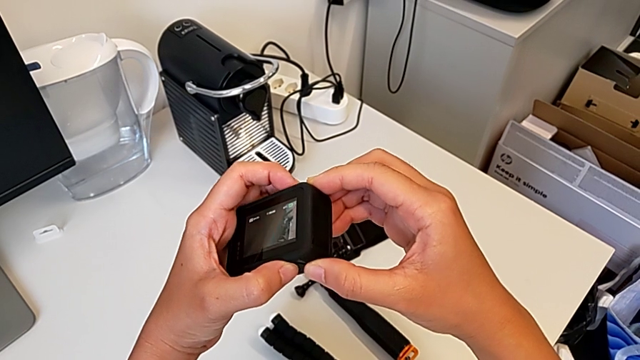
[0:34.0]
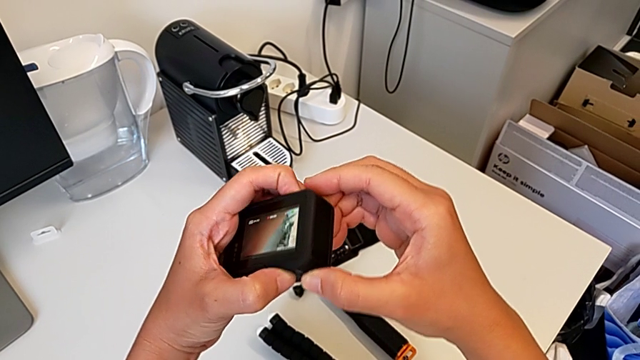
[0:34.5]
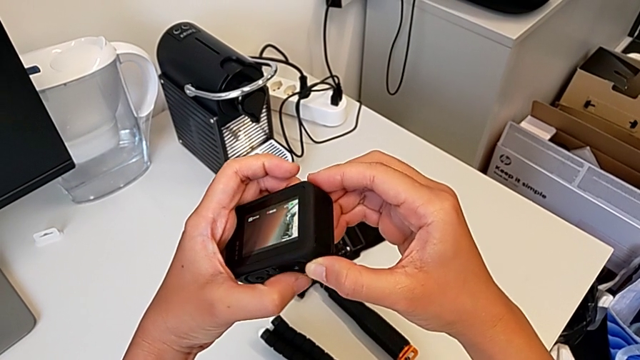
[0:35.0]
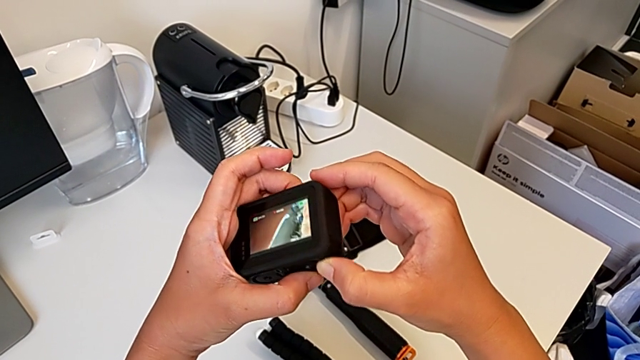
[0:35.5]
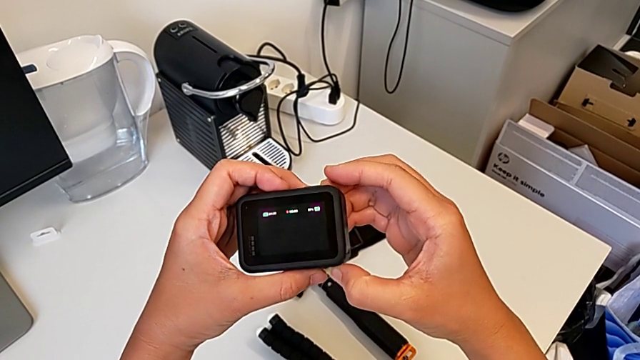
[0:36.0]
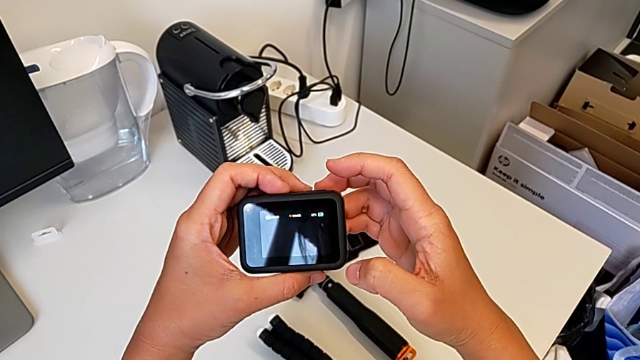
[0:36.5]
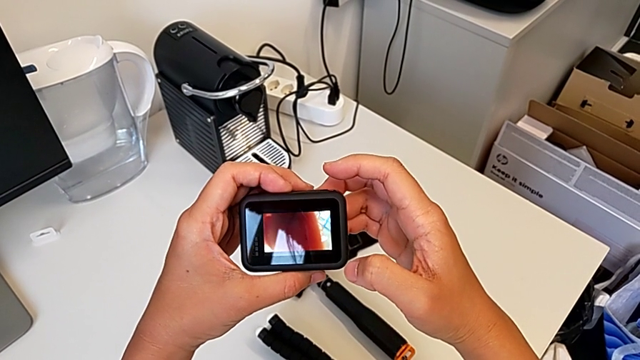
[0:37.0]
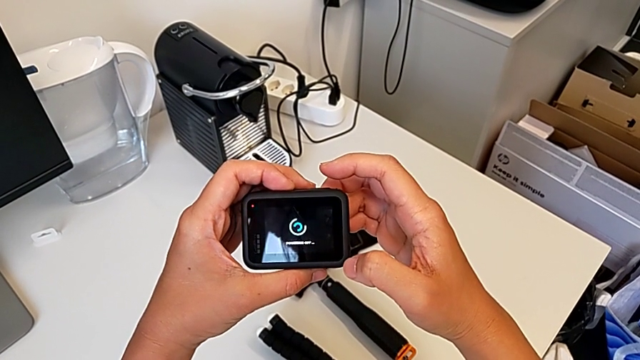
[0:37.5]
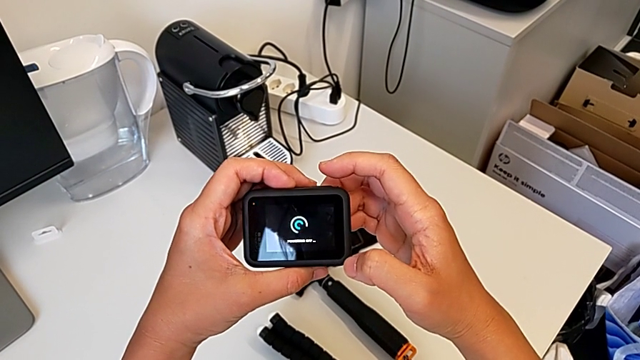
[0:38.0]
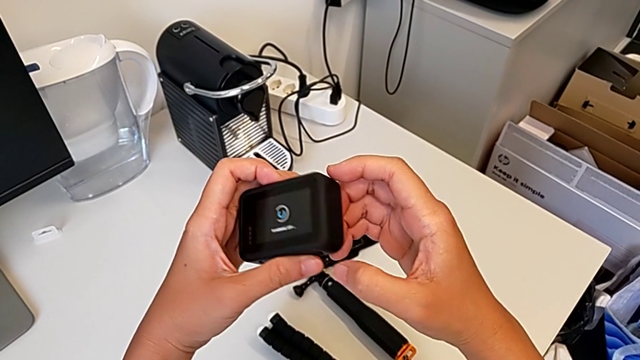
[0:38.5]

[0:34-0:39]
The camera wearer is turning off their GoPro. They wrongly turn on the button, turning on the GoPro, and turn off the GoPro.

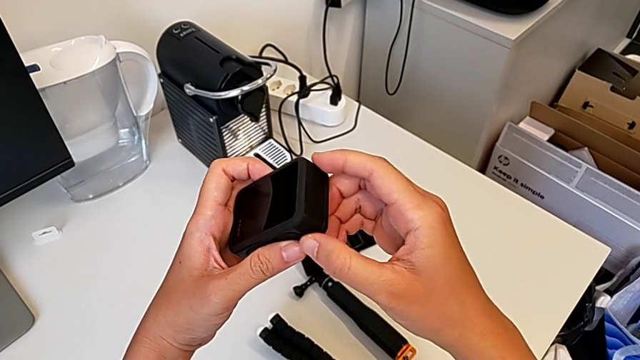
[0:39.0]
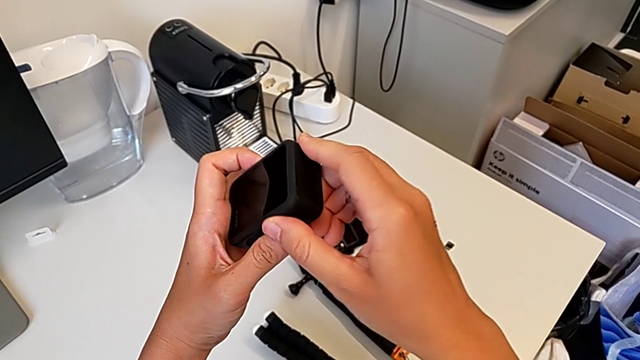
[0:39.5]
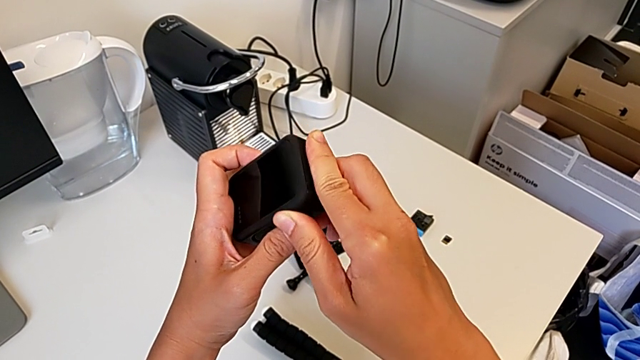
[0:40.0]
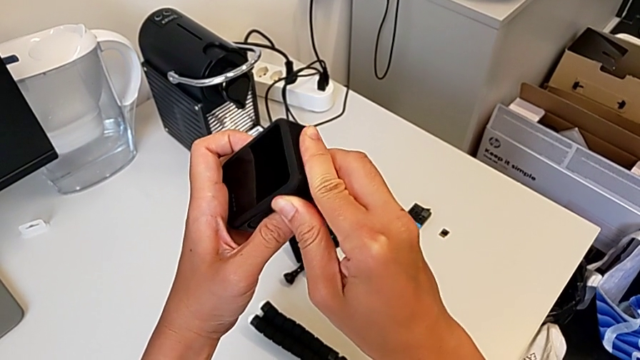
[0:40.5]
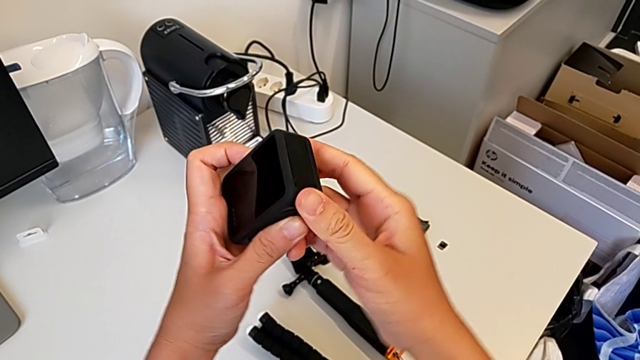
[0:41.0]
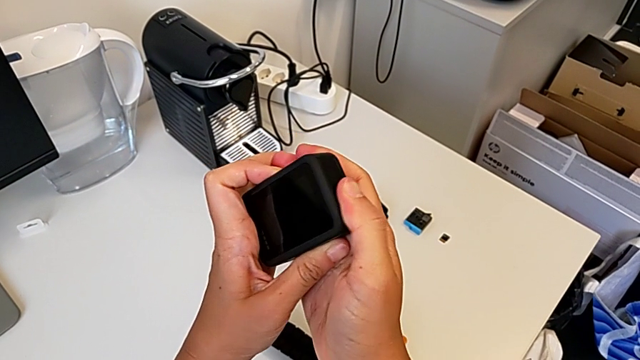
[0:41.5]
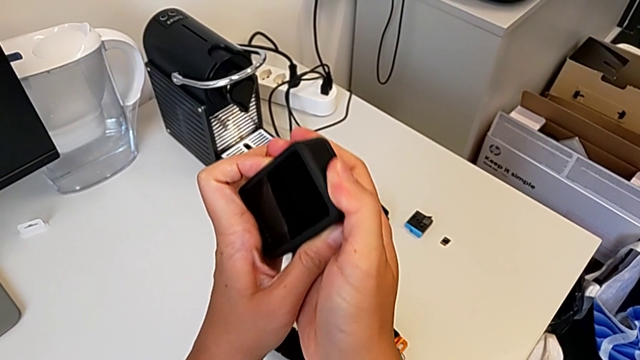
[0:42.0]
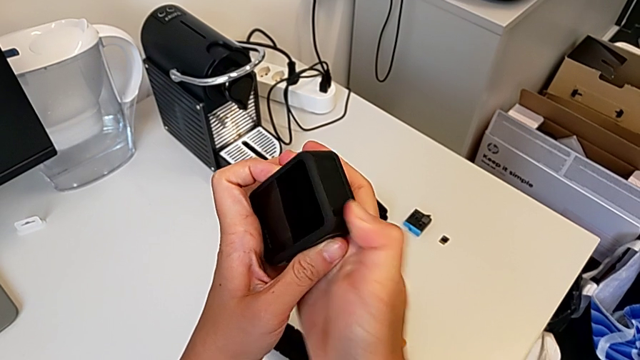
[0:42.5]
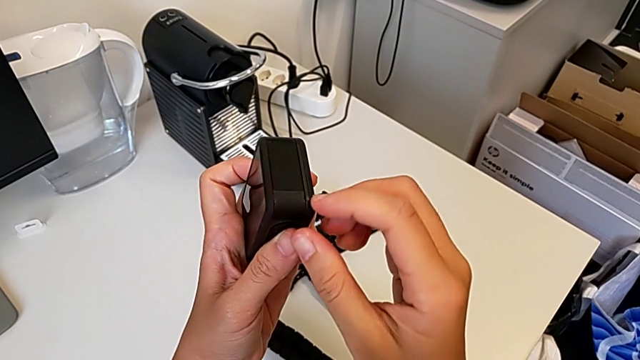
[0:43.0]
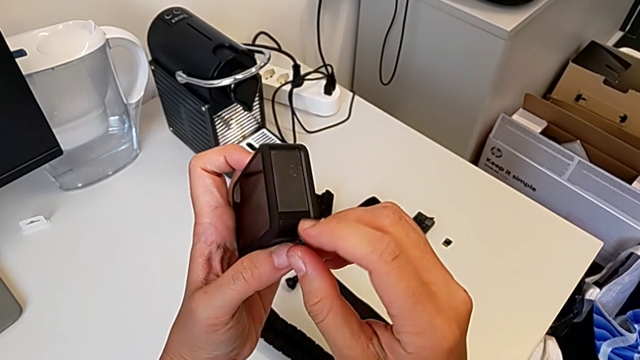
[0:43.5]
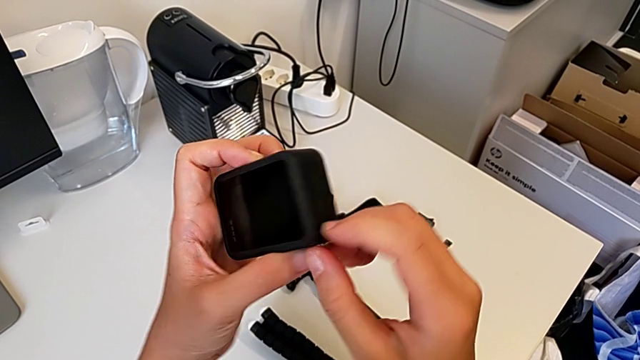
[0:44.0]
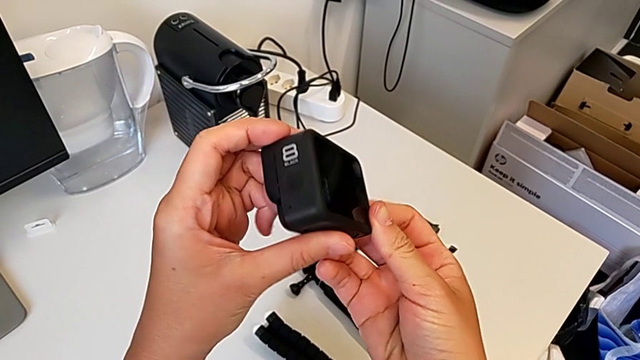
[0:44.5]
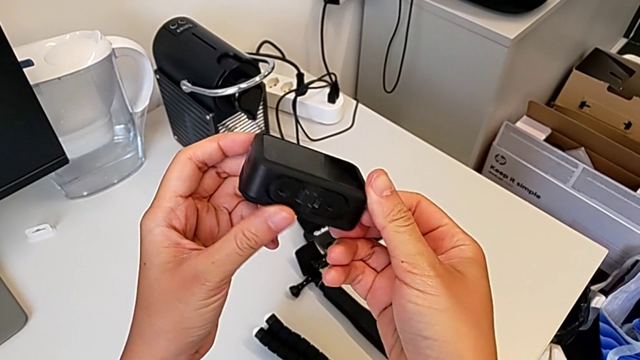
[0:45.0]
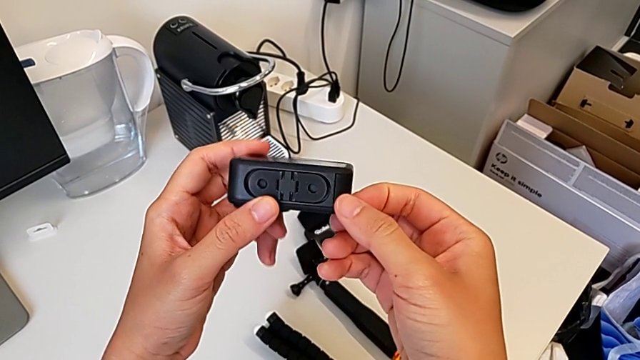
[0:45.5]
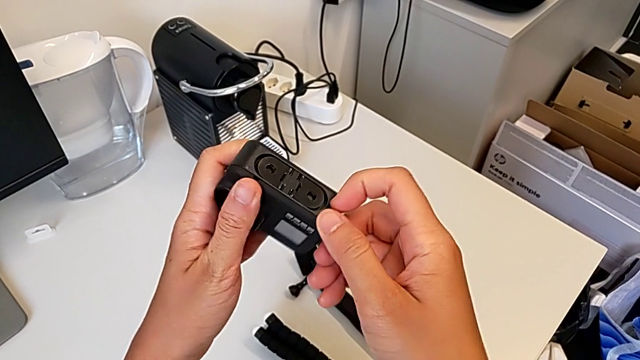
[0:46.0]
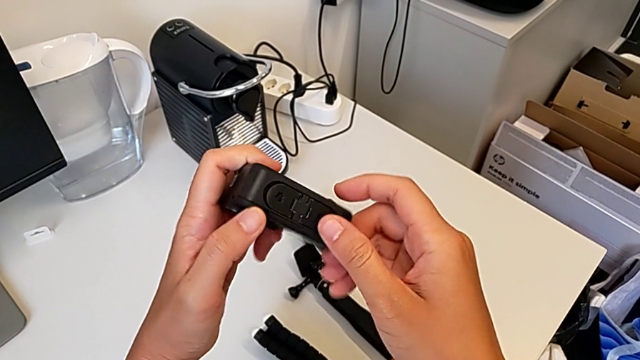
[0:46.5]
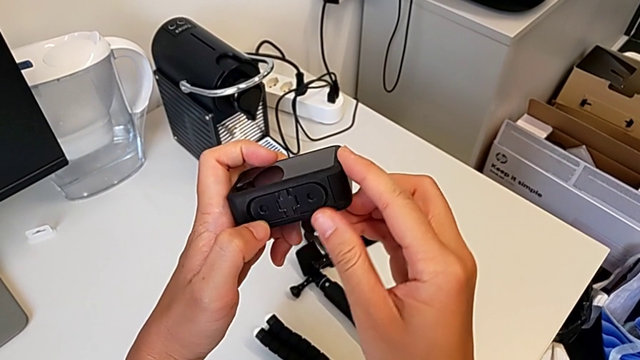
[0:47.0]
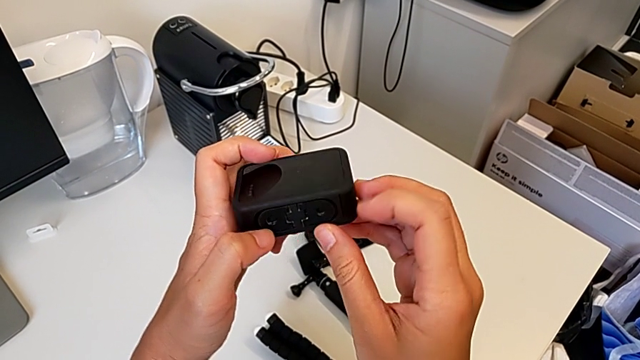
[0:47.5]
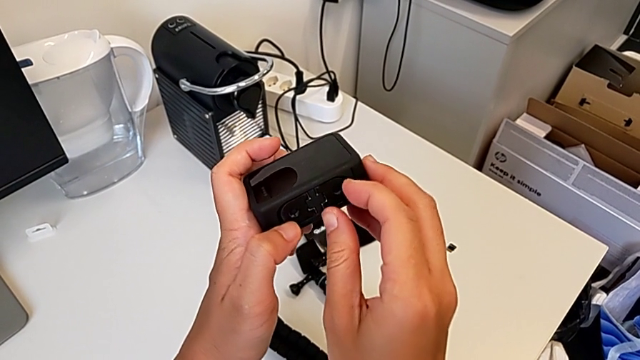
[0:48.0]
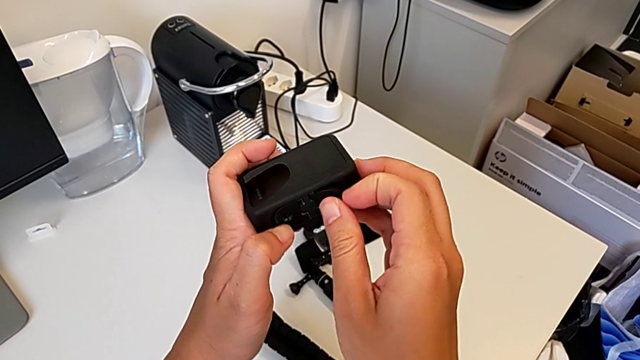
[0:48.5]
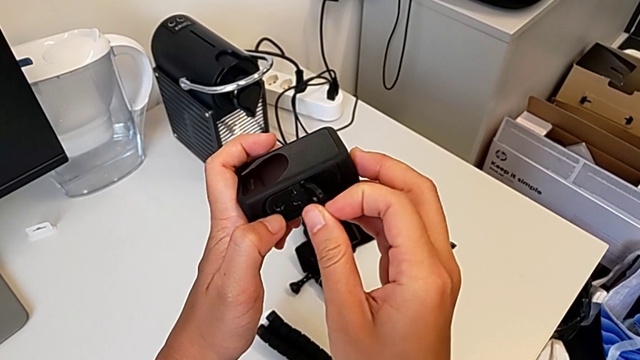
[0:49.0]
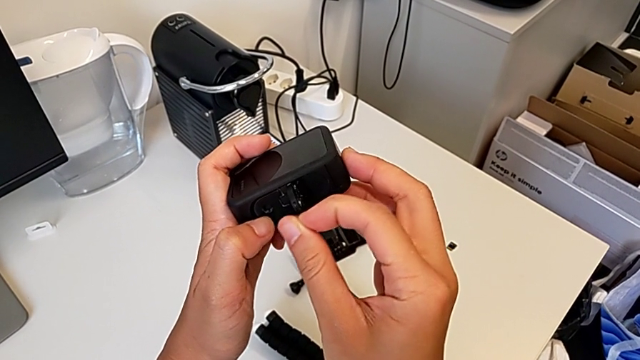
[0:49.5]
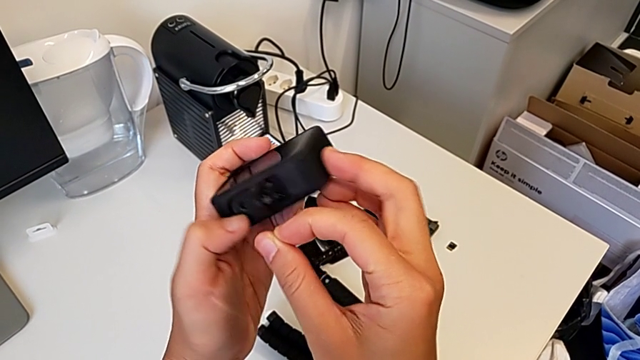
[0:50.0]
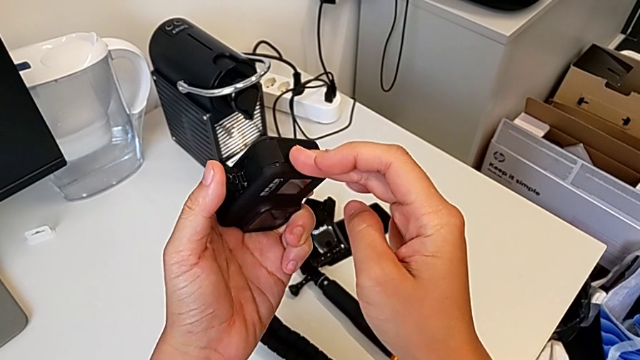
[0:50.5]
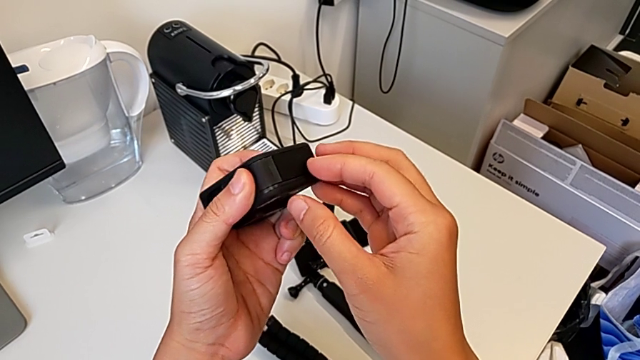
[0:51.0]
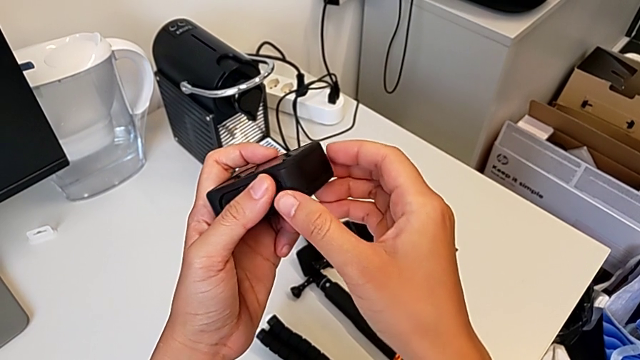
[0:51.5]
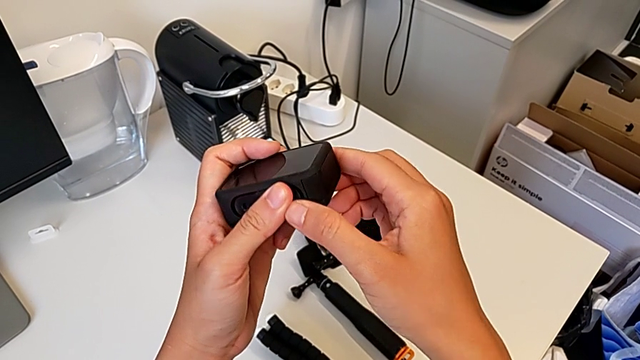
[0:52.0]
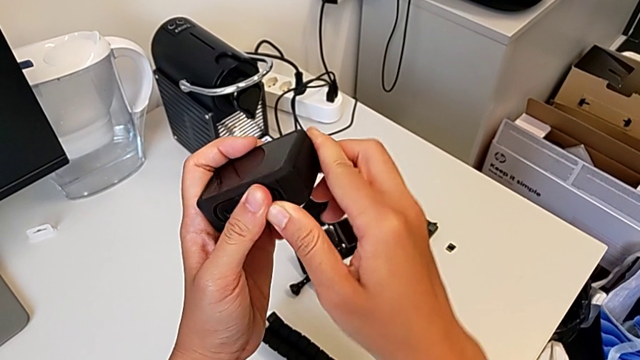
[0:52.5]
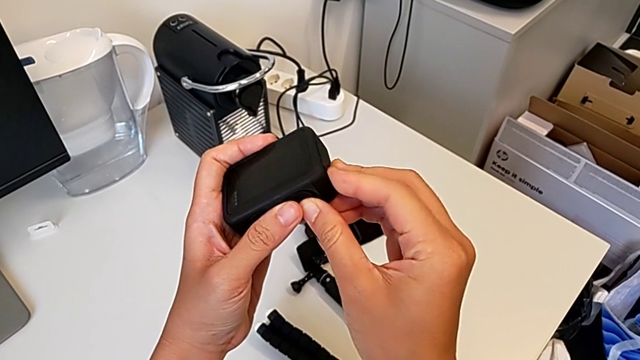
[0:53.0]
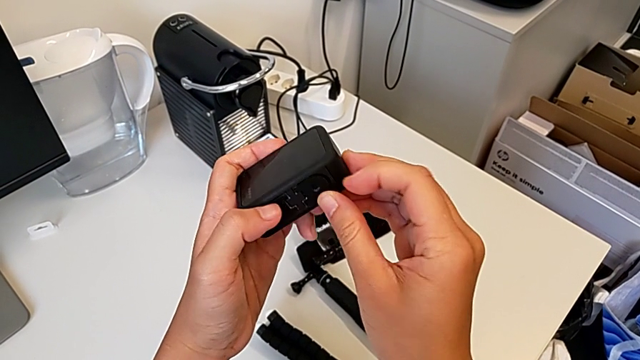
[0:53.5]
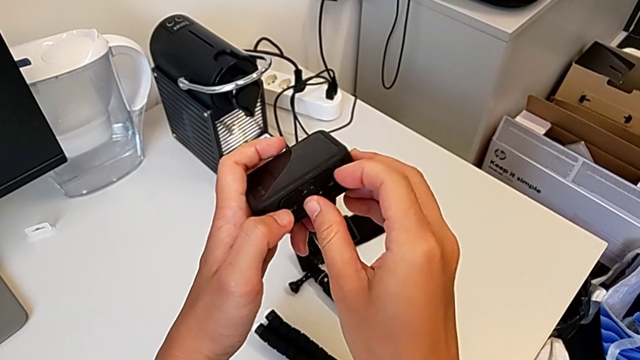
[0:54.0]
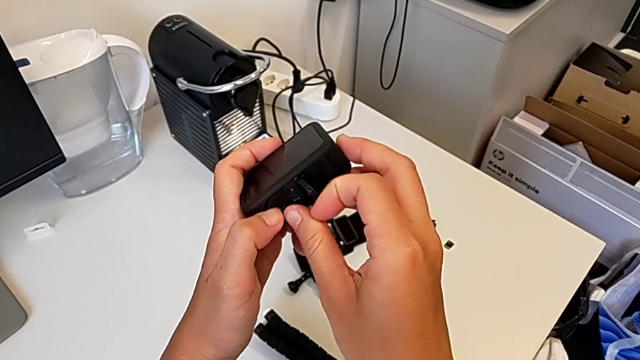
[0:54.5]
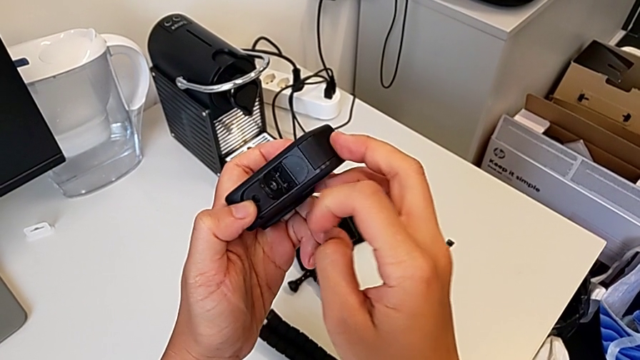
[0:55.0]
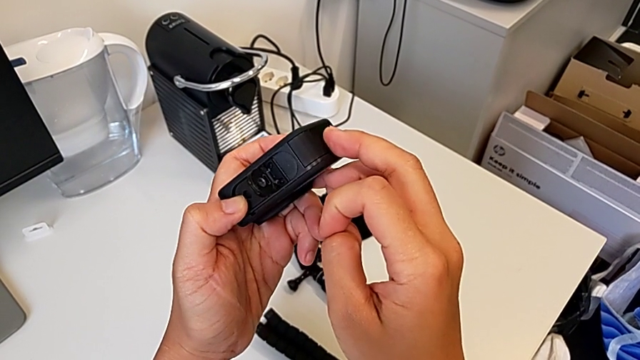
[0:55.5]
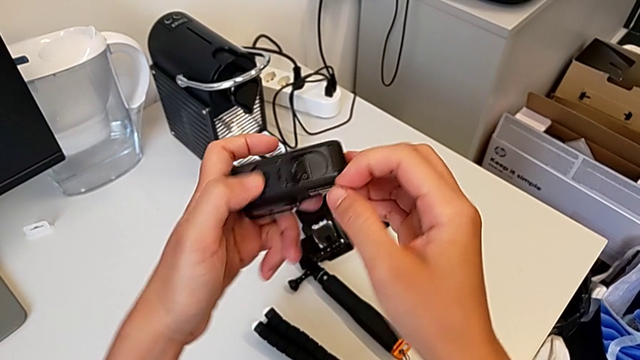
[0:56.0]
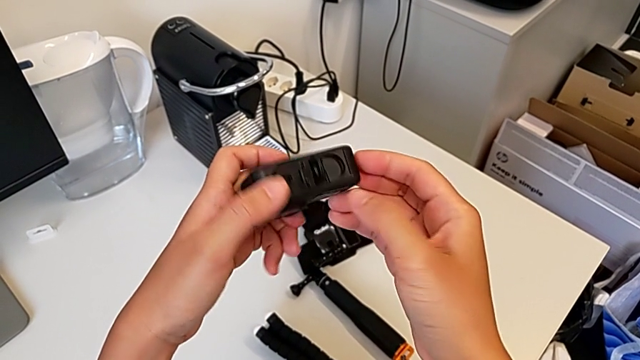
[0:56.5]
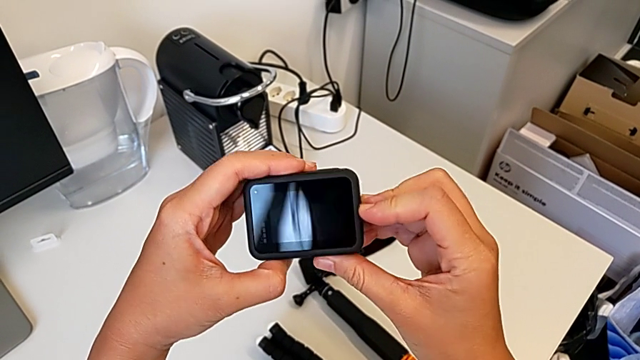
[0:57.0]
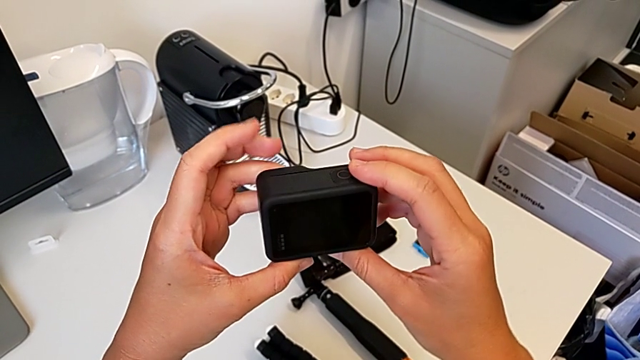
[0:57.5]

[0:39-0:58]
The camera wearer is removing the battery. They wrongly pull the battery door, unable to open it, inspect the GoPro, wrongly open the mounting peg, close it, wrongly pull the battery door, unable to open it, wrongly open the mounting peg and close it.
